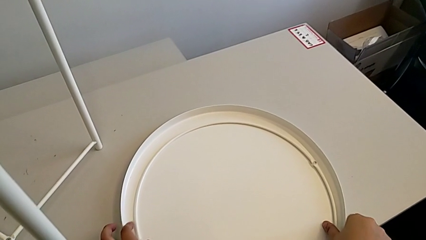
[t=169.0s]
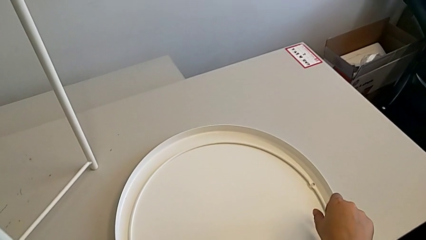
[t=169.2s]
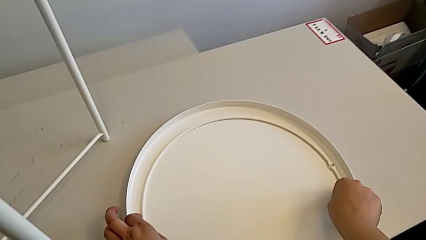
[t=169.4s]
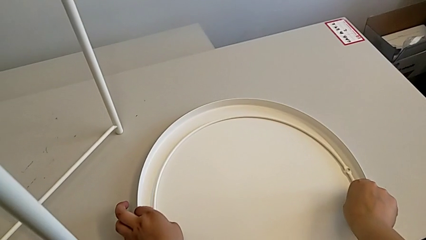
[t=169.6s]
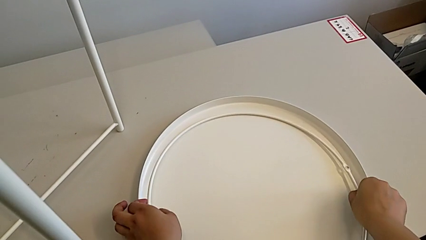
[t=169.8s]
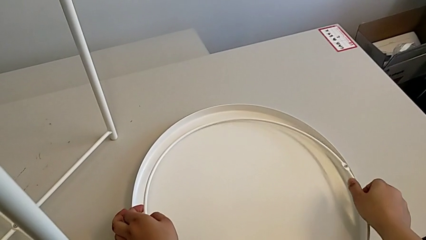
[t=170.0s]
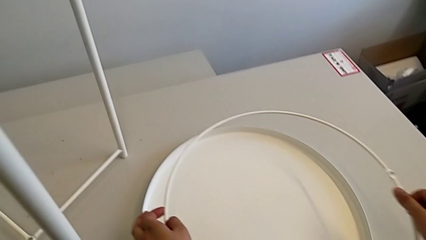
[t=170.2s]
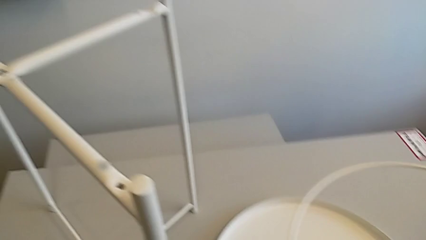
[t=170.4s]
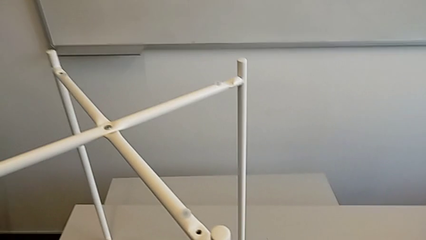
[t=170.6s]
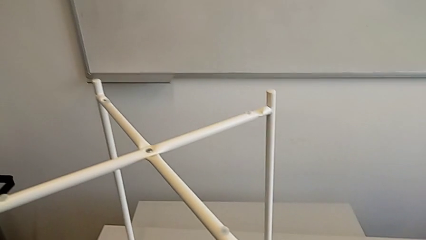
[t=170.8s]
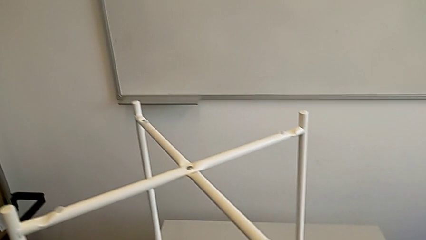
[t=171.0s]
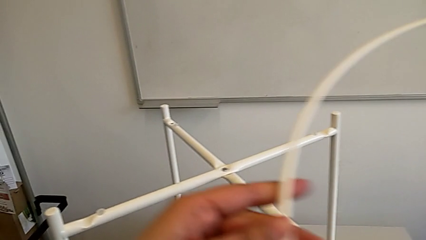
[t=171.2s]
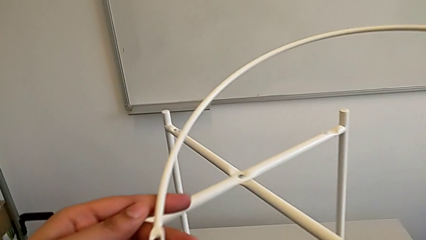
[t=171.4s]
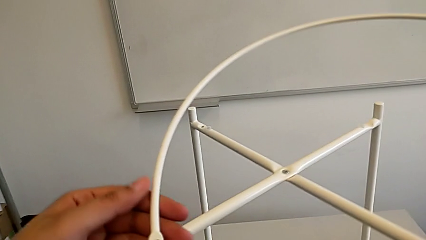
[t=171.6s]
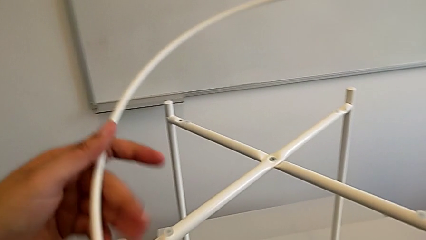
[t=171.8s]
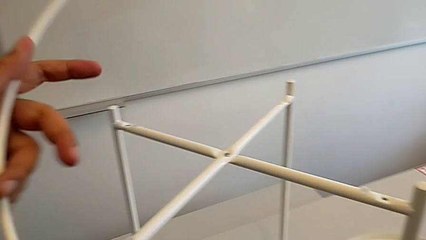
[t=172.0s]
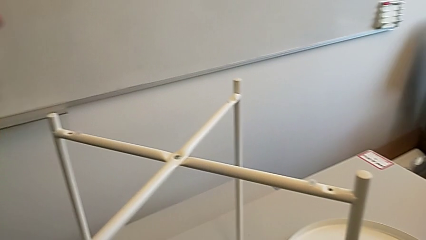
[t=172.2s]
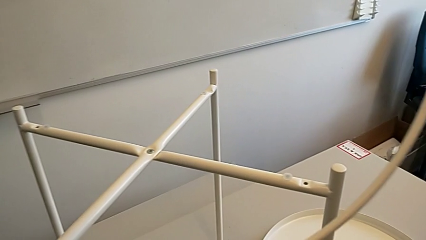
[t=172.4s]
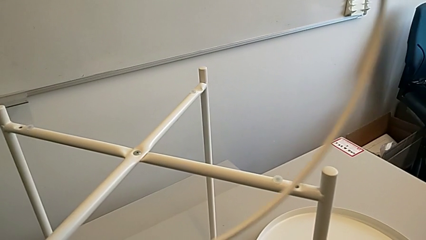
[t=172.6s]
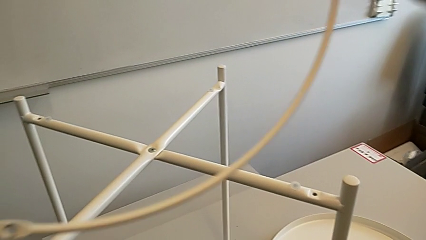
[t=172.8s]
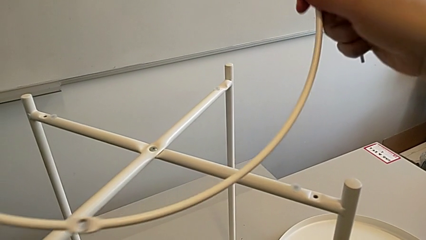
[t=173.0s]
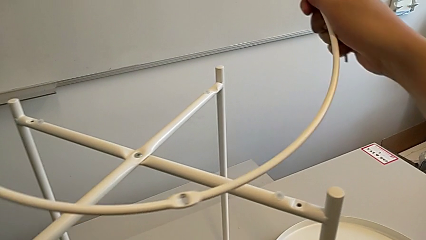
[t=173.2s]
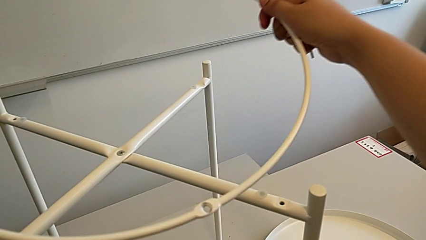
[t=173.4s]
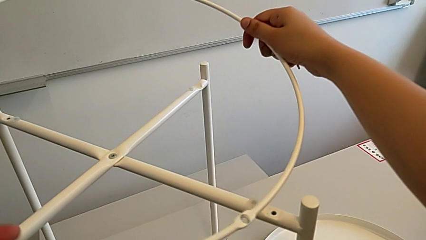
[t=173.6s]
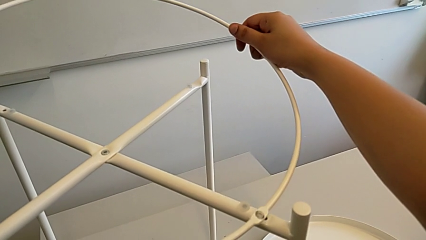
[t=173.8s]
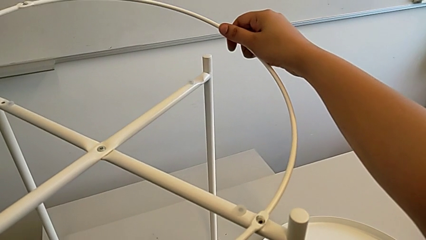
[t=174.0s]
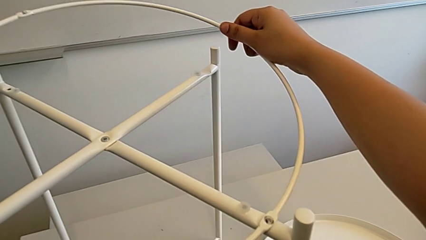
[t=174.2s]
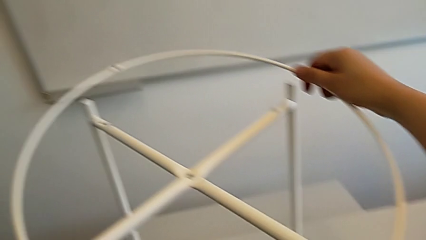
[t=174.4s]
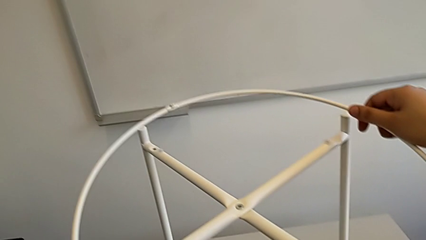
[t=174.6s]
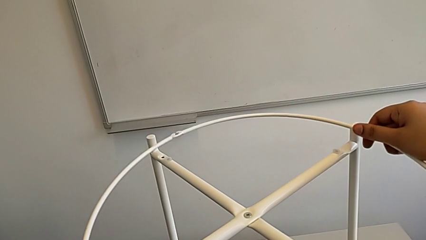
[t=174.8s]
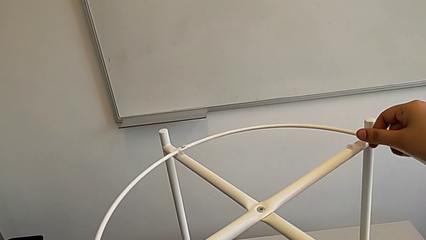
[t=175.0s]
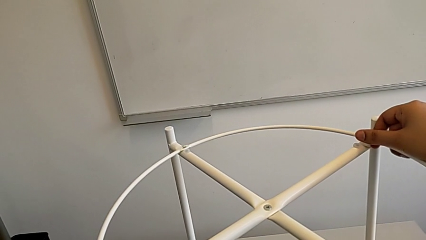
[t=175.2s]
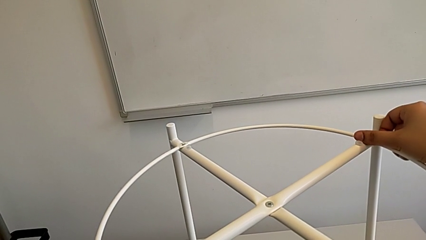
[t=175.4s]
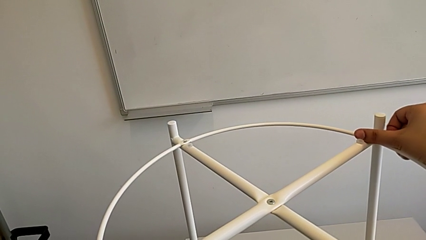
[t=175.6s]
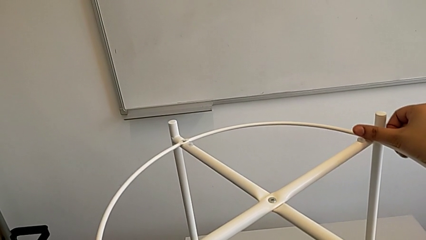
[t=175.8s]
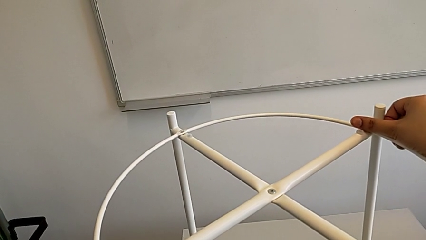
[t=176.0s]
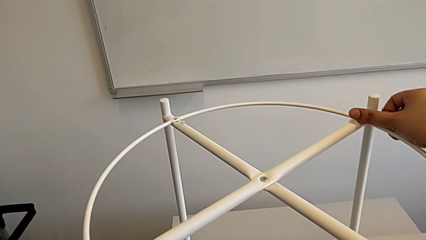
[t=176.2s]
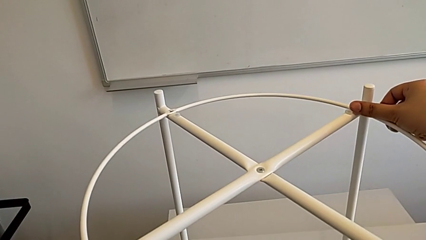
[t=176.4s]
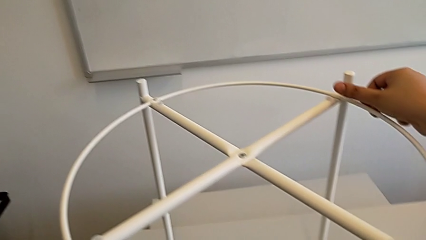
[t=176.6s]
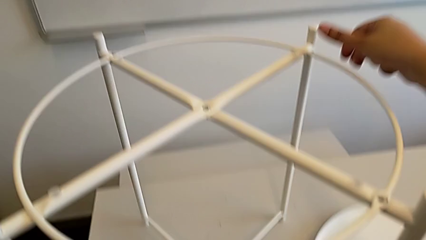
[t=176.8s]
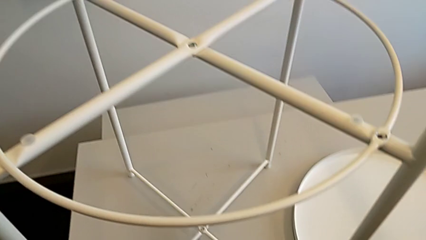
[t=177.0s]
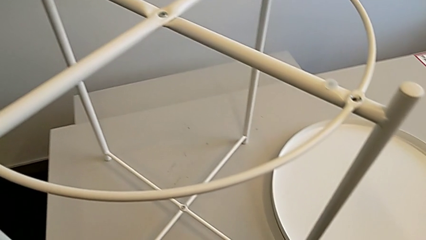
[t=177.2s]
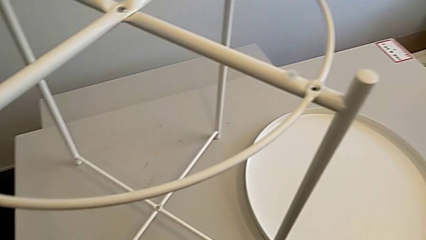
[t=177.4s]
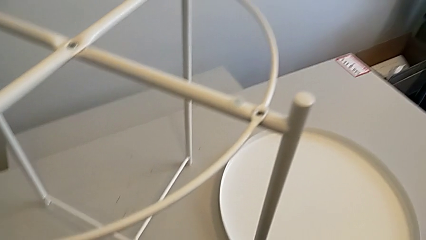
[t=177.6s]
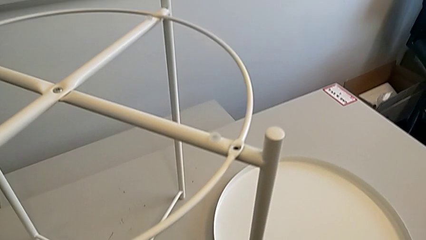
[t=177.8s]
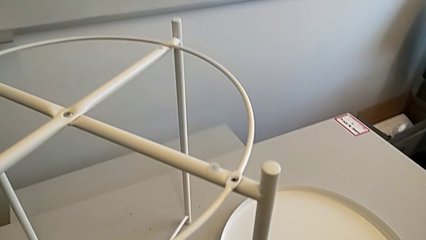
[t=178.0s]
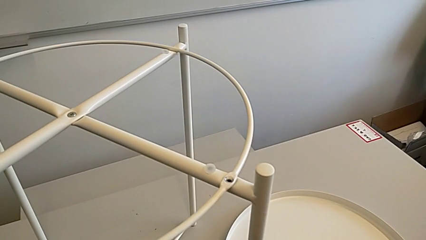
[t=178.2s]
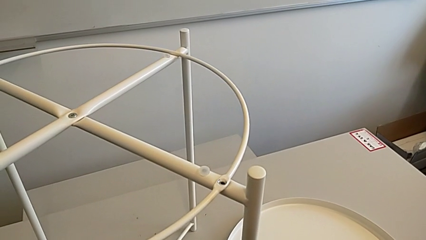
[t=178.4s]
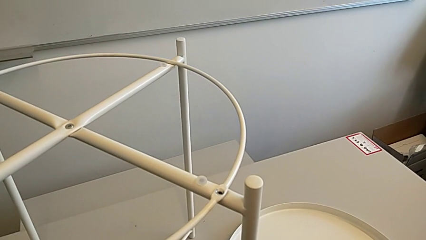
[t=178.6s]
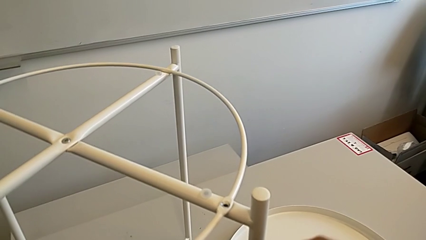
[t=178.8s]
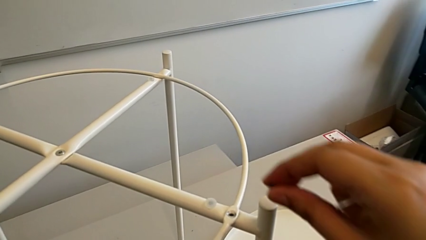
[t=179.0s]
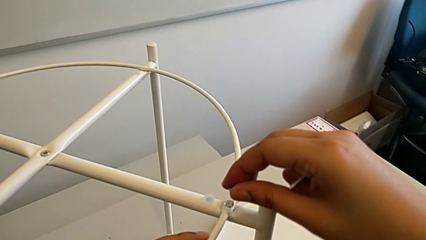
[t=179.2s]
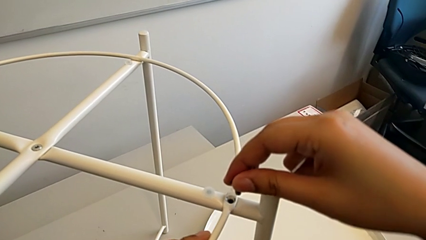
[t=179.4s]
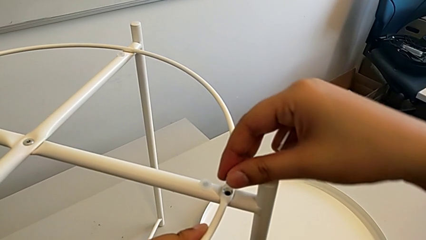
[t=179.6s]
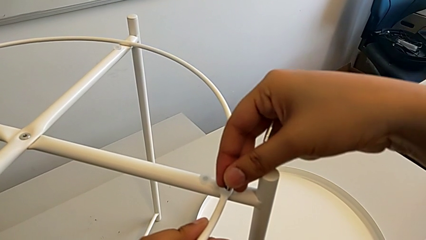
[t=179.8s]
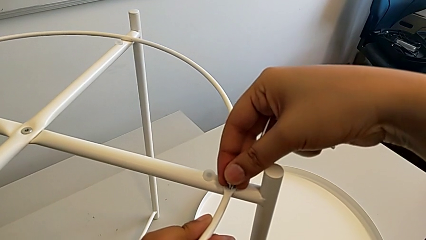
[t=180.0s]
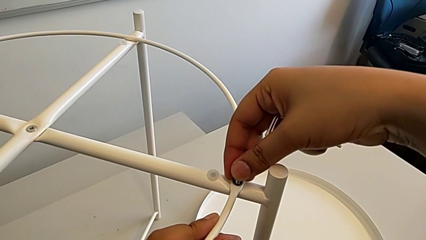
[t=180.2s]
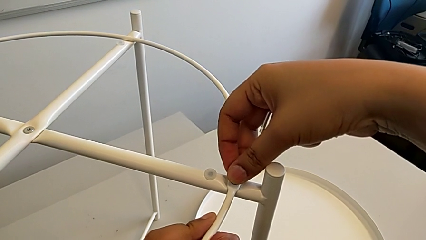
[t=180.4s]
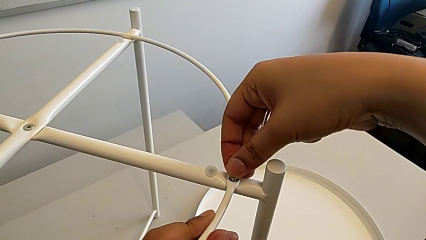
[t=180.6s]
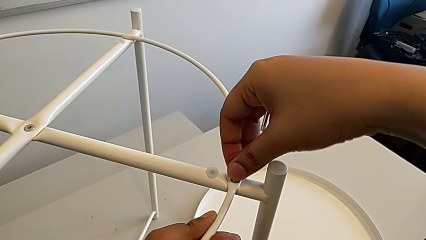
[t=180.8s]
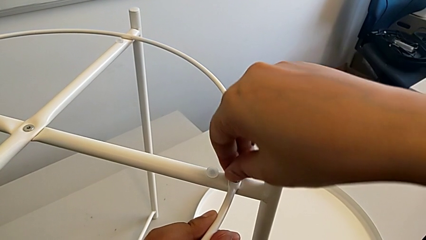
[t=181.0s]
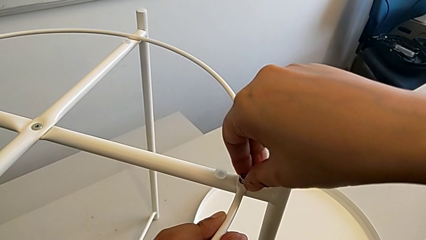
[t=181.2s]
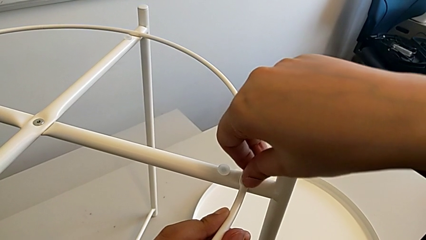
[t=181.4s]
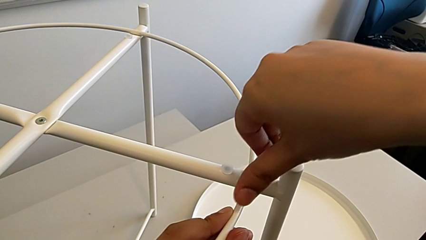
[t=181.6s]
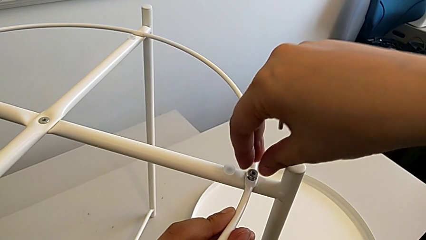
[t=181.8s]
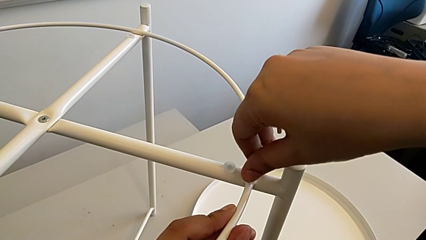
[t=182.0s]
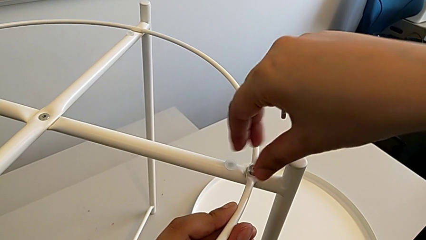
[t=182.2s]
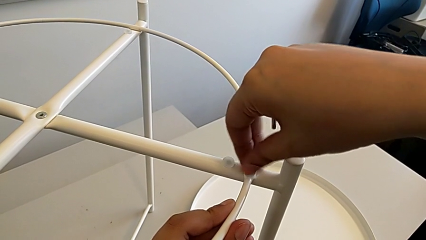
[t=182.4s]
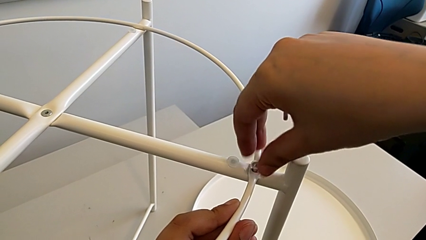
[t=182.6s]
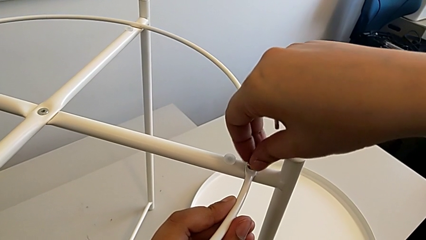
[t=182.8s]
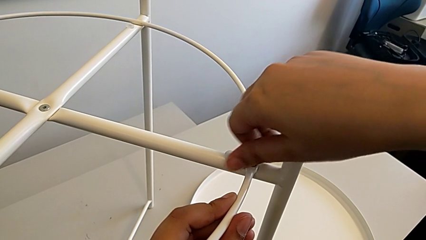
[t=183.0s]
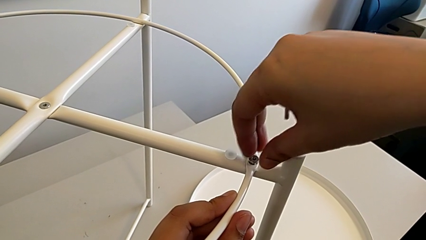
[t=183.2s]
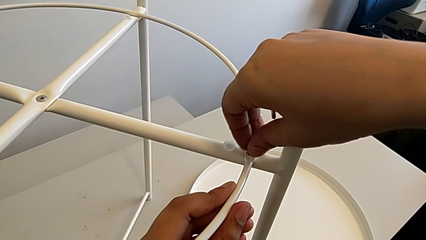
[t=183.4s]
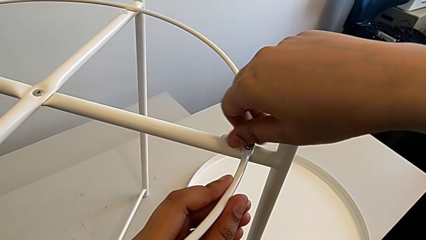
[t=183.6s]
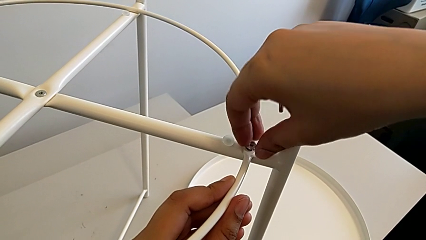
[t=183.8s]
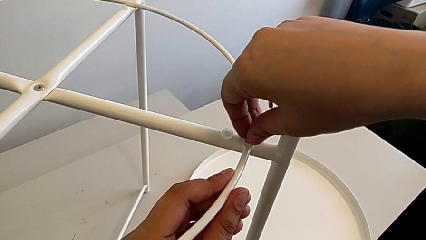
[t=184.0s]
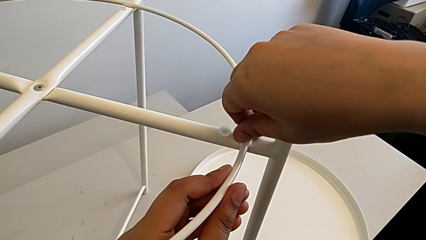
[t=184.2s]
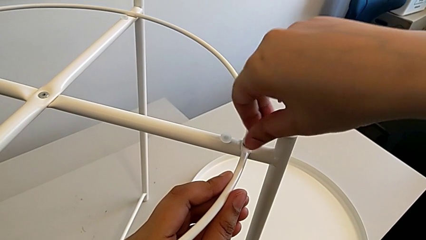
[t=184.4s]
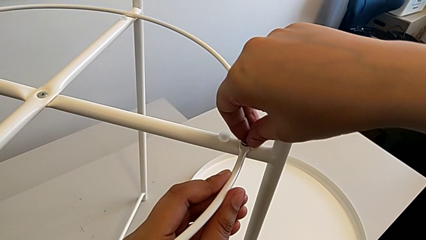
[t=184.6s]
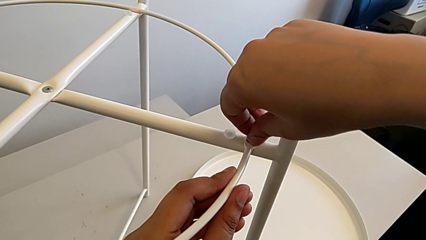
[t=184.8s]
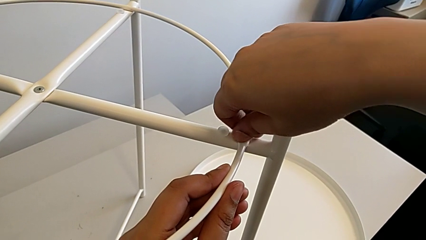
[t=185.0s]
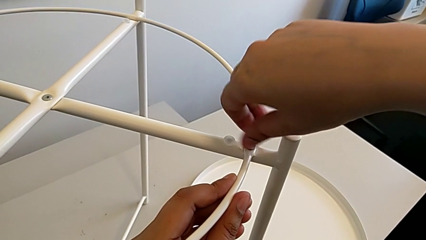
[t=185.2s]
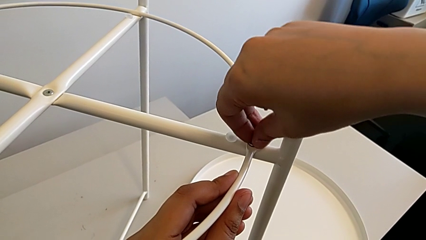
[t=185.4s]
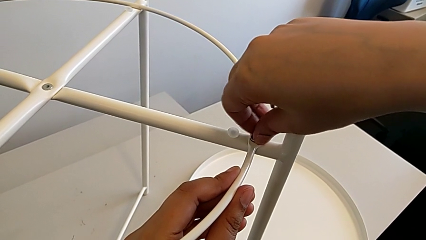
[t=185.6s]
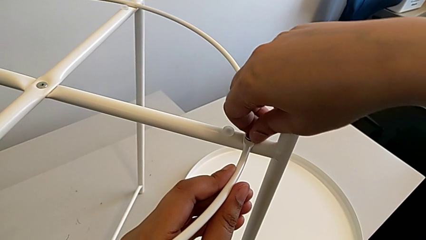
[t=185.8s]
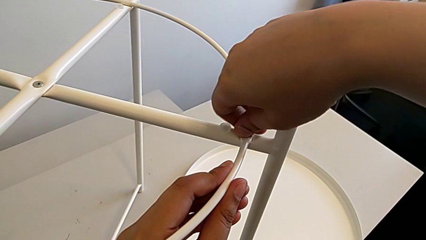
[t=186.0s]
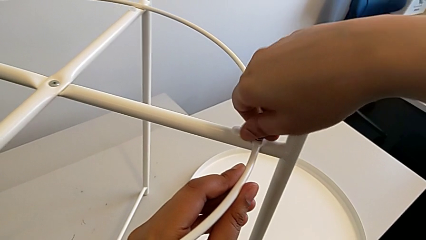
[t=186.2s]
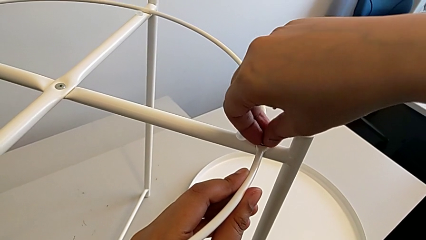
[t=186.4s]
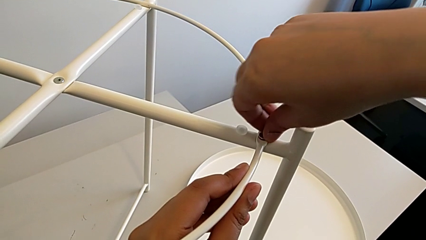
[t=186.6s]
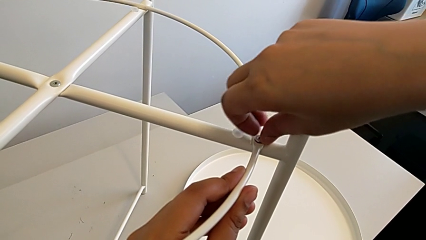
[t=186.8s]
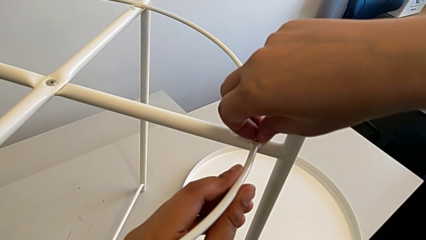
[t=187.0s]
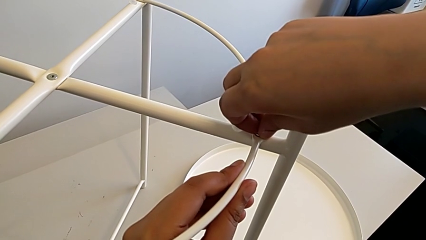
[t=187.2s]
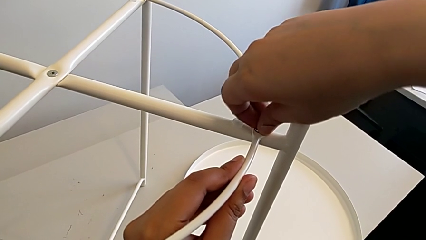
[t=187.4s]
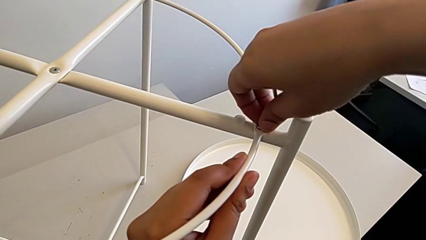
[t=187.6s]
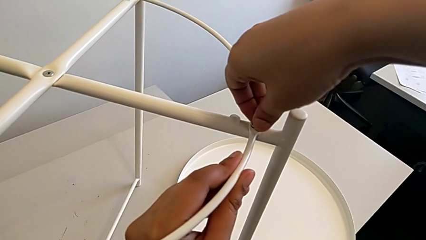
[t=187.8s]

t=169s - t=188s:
The camera wearer is placing the circle on the base. They grab the circle, align it three times, insert the hex socket head and screw it twice.
